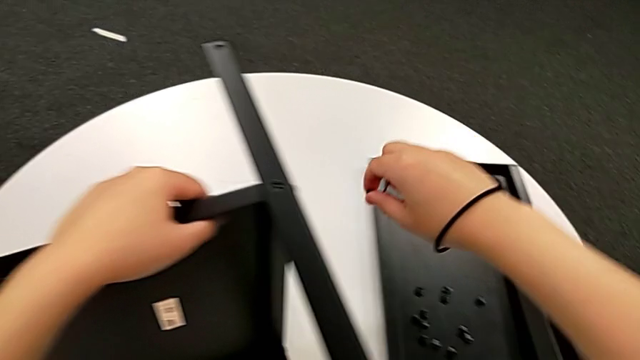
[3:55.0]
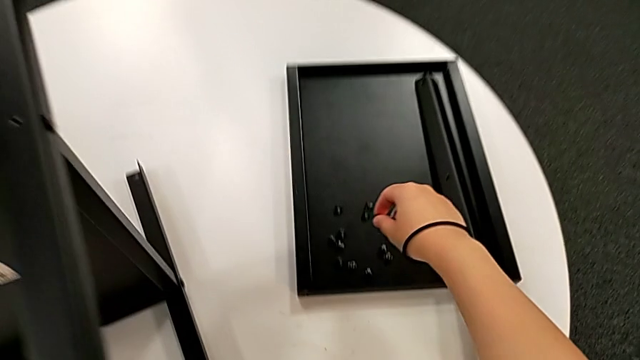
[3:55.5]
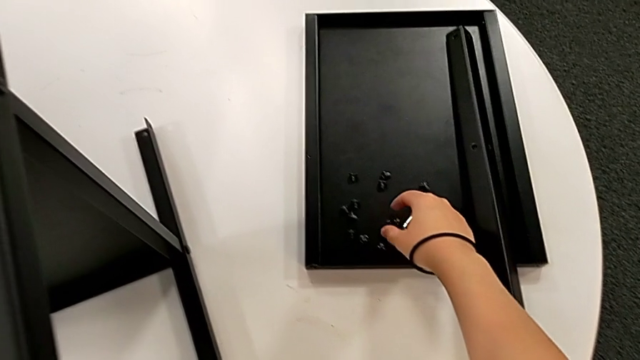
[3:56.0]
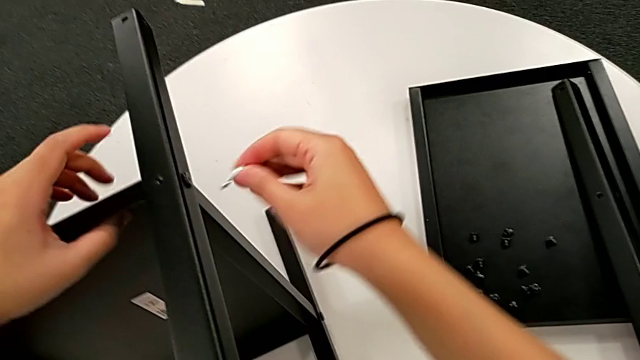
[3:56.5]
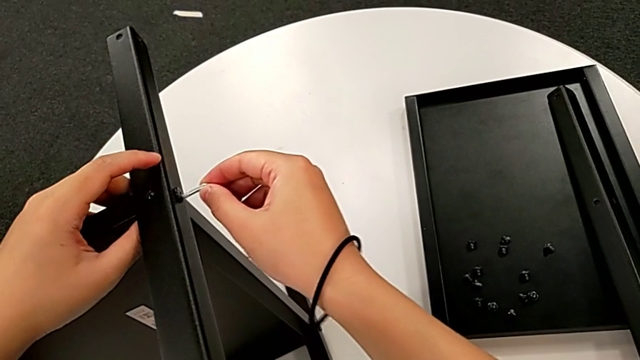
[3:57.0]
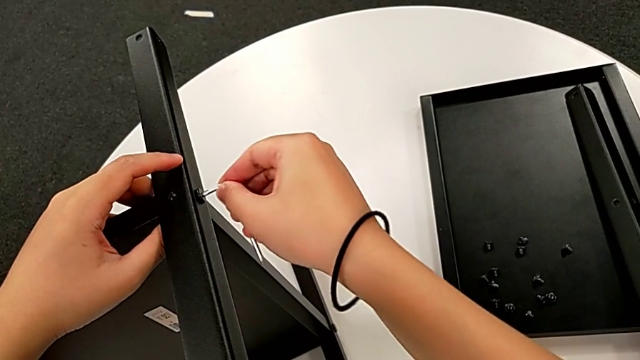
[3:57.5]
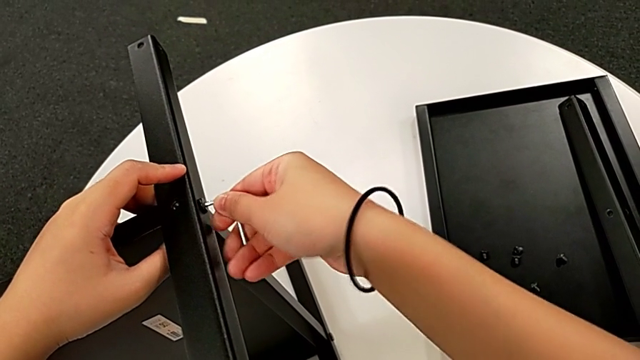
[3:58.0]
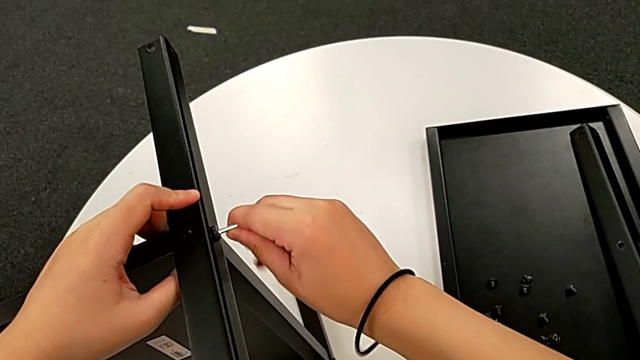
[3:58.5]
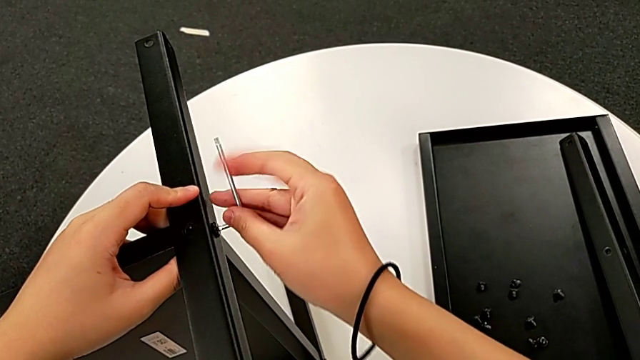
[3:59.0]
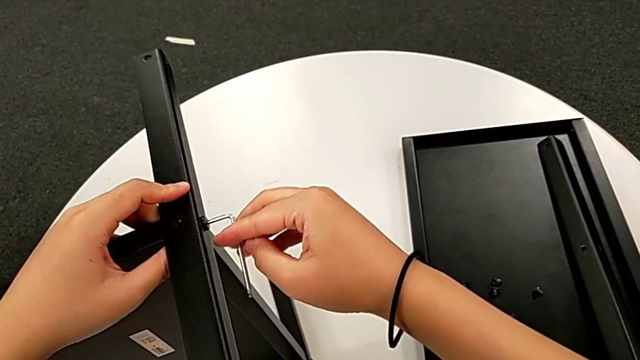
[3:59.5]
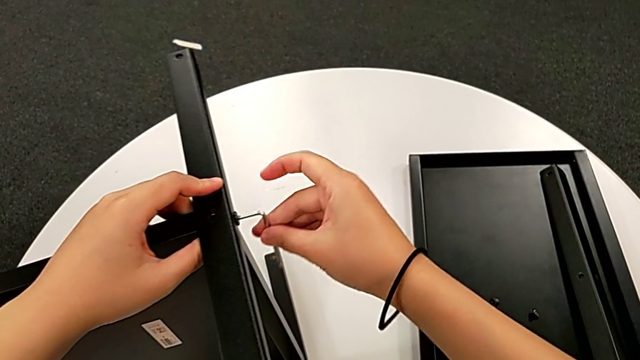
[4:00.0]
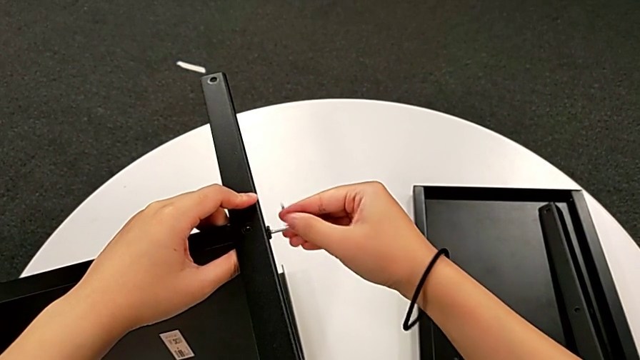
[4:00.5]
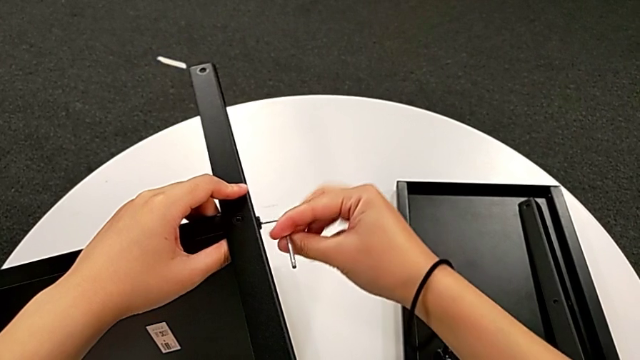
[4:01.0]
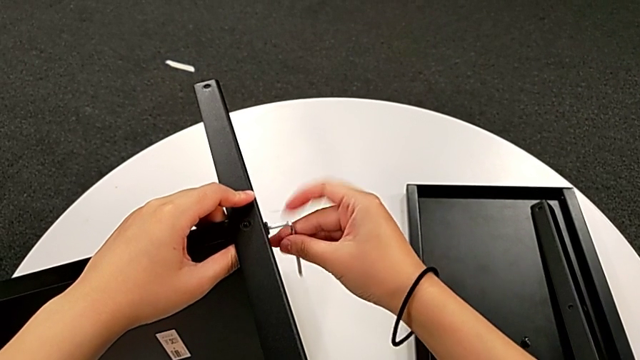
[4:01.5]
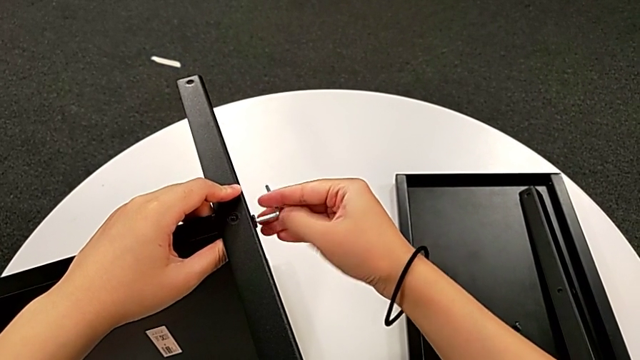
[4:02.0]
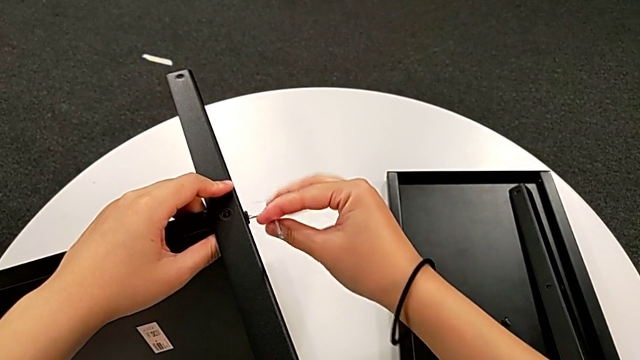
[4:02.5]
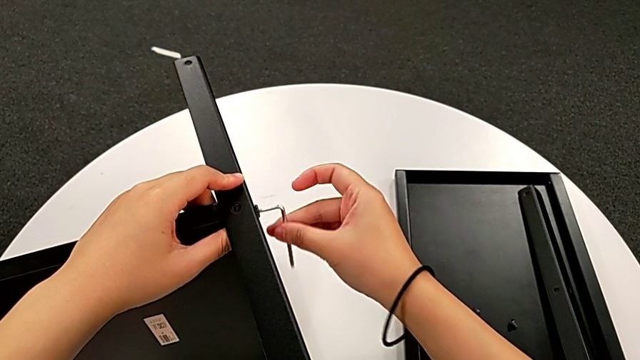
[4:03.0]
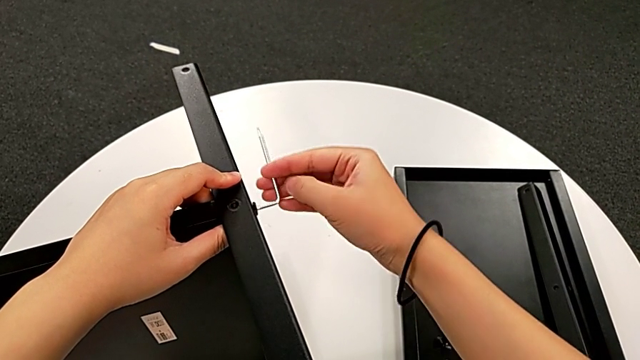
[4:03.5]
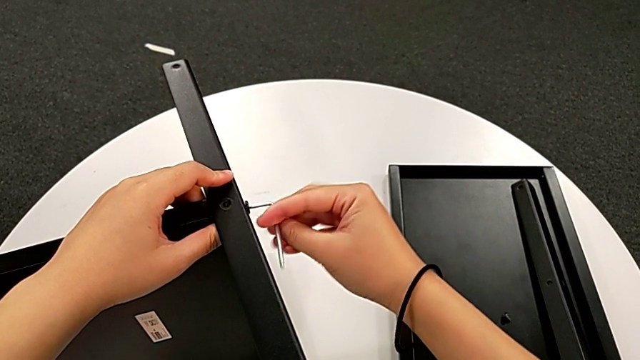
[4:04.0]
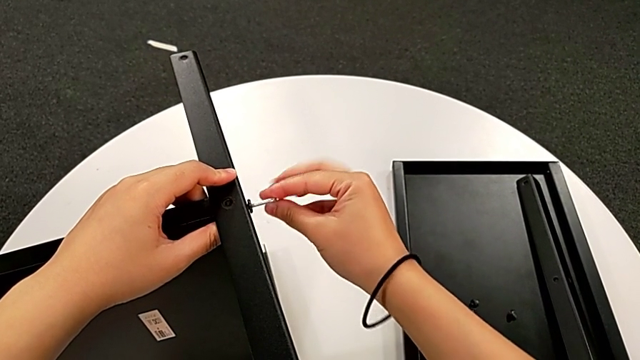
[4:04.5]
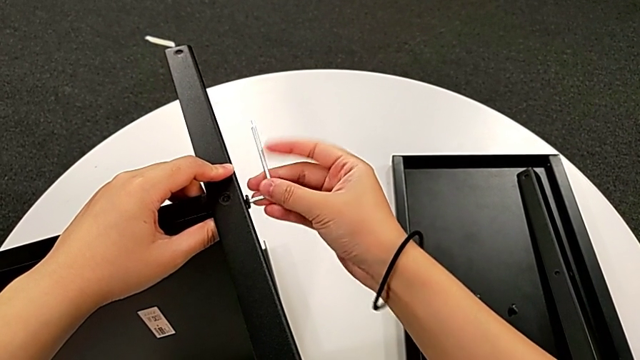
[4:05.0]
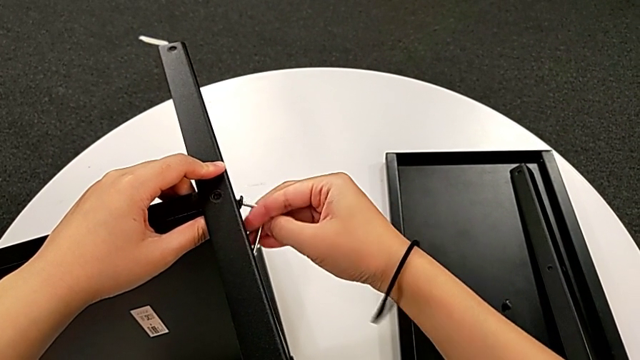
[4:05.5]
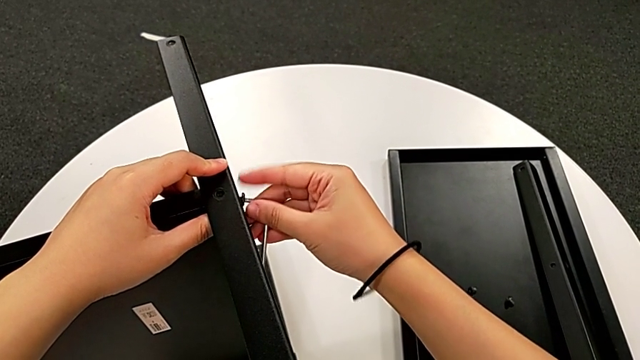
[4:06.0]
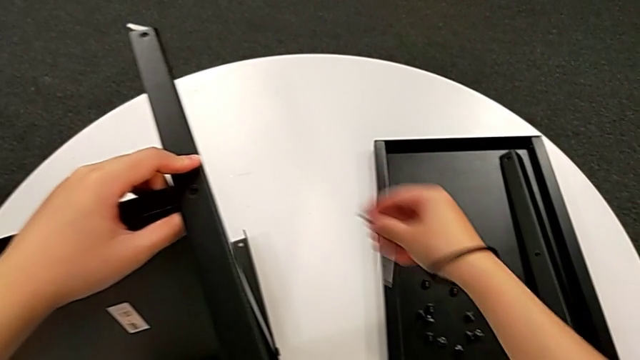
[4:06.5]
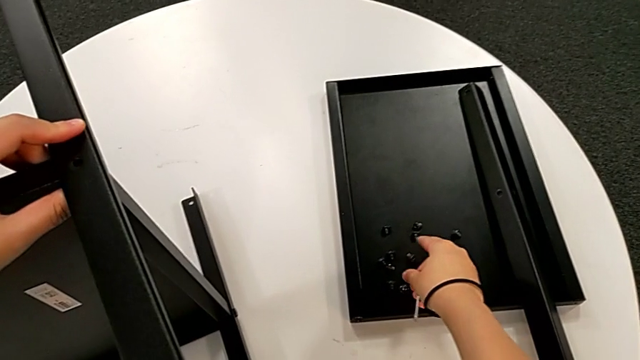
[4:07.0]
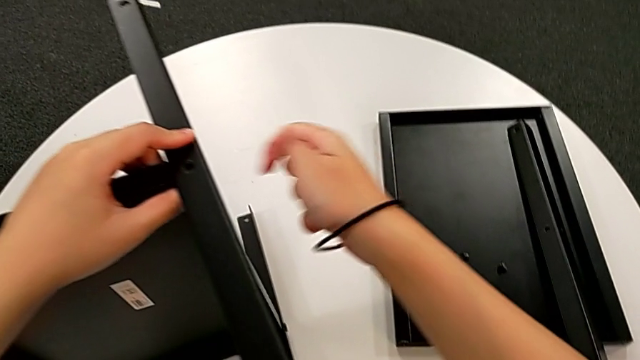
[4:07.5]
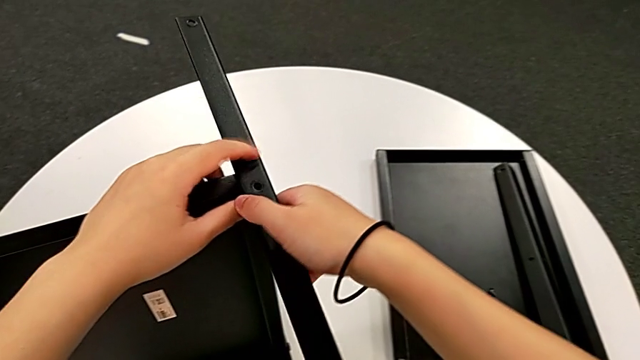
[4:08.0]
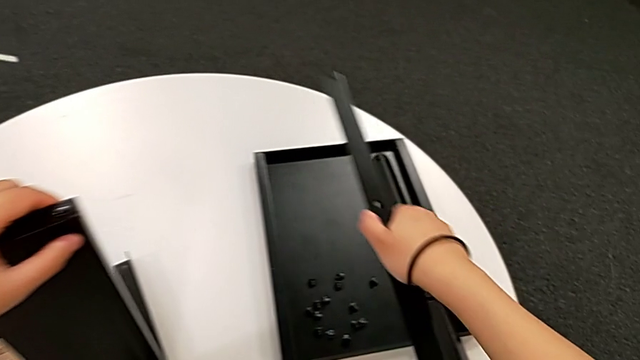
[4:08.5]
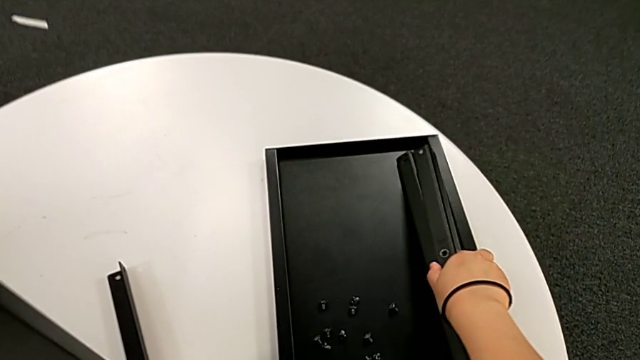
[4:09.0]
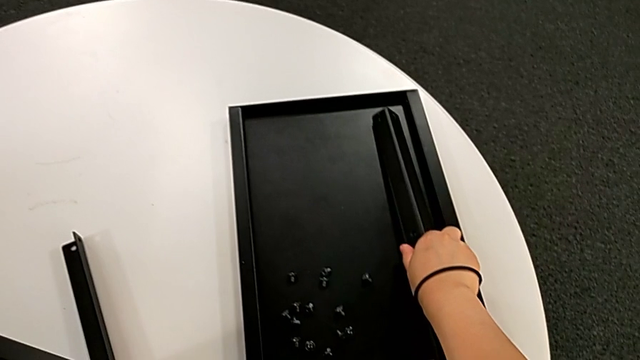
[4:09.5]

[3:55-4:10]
The camera wearer is disassembling the third leg. They place the hex socket head, approach the hex socket head, insert the Allen wrench, unscrew the hex socket head, withdraw the Allen wrench, disassemble the hex socket head, place it, approach the third leg, disassemble it and place it.

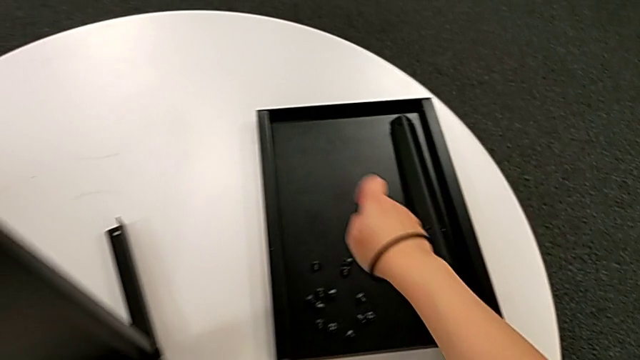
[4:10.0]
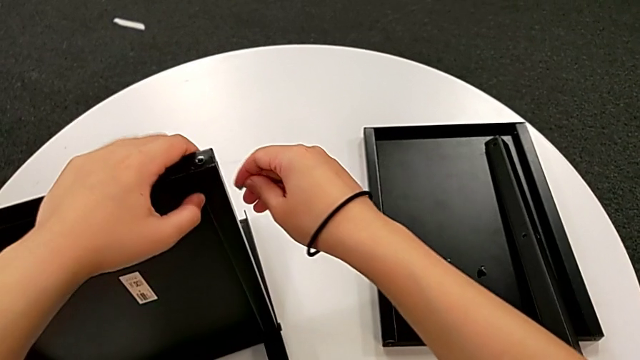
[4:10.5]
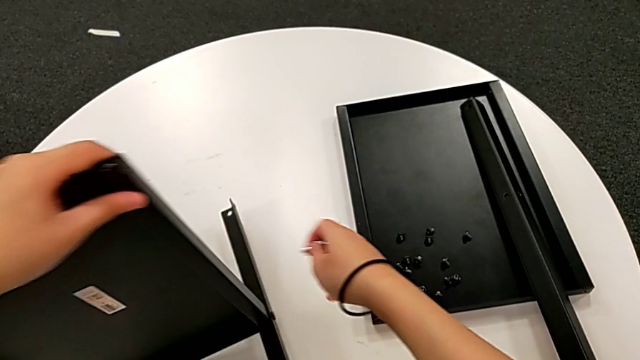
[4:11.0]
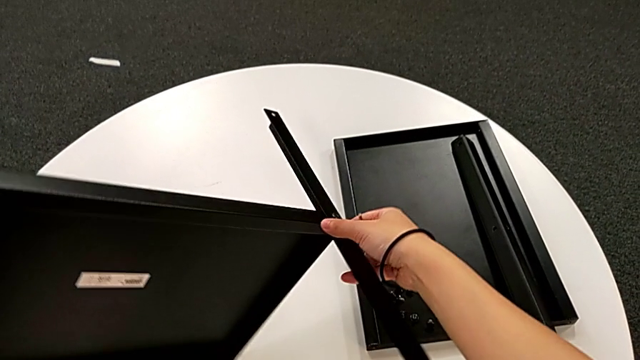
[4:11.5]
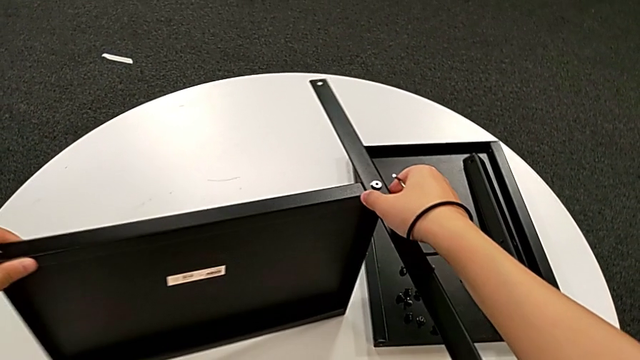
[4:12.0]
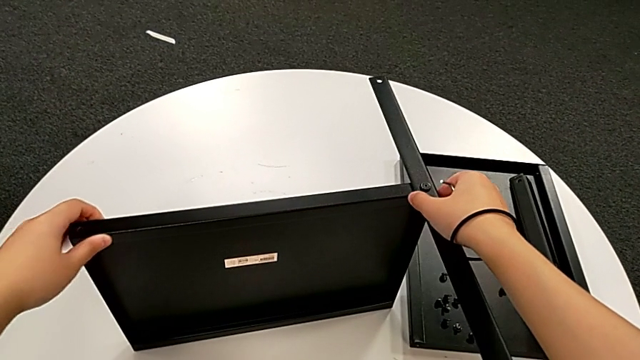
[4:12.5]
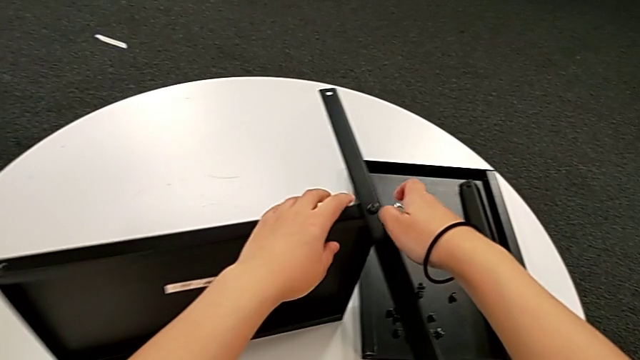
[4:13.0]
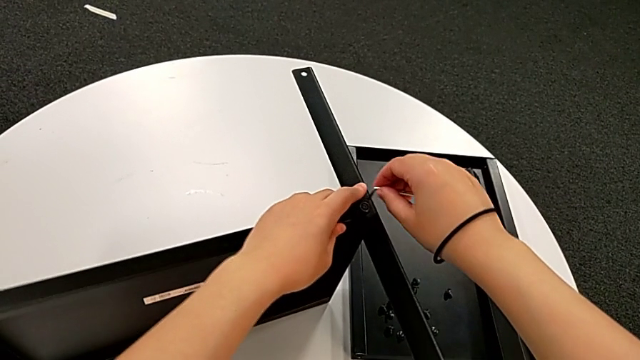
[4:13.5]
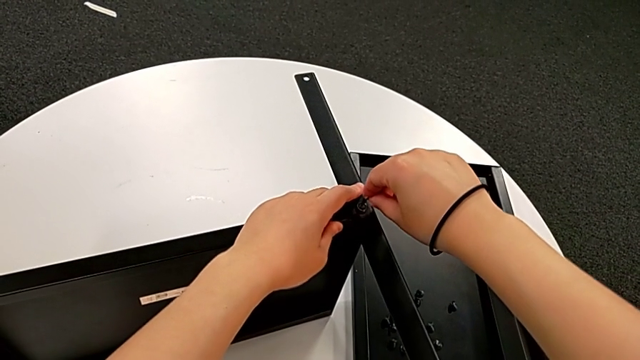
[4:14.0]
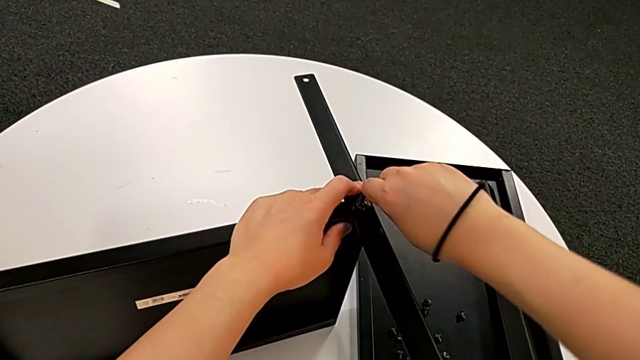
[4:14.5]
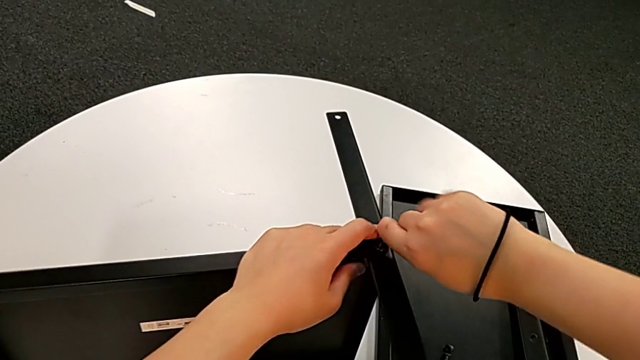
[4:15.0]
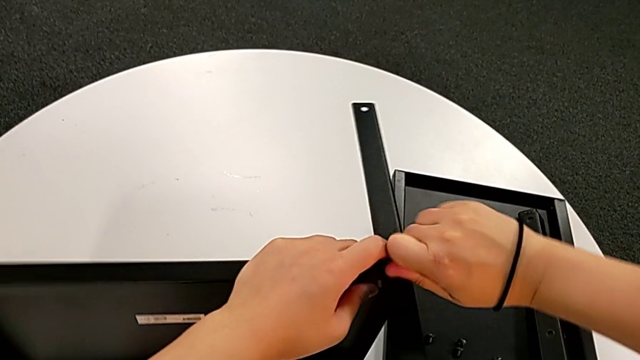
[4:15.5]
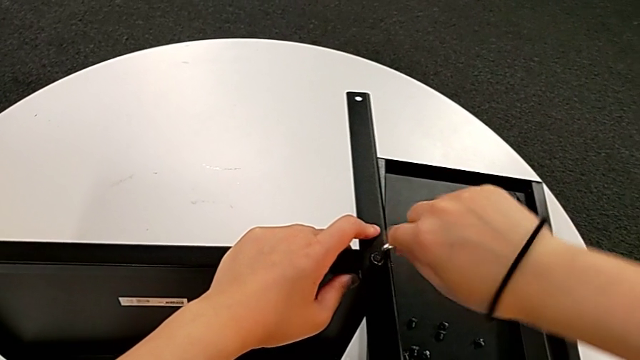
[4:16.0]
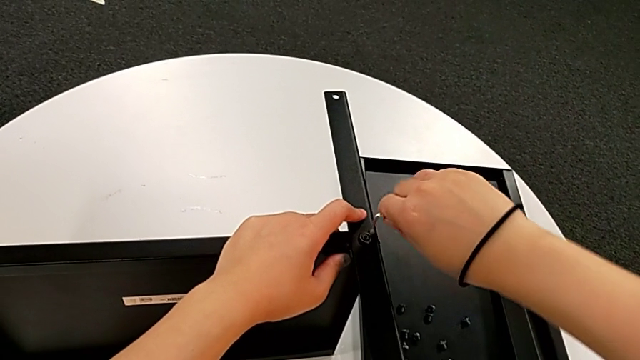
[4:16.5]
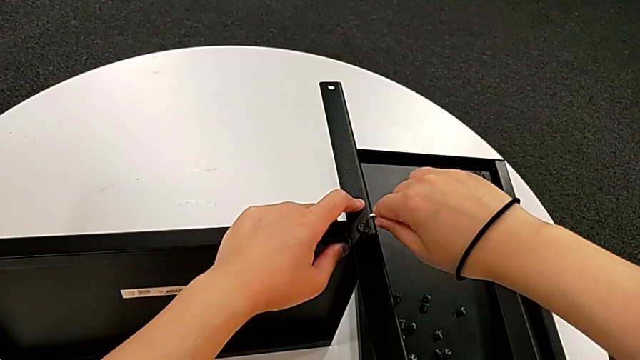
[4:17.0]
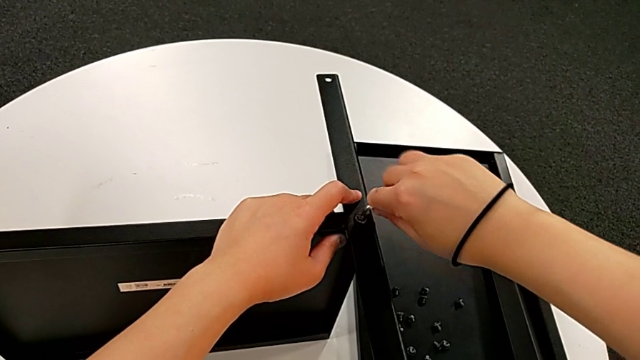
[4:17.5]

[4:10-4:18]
The camera wearer is disassembling the fourth leg along with the lower tray. They approach the nightstand, rotate it, grab the fourth leg, insert the Allen wrench and begin to unscrew the hex socket head.
